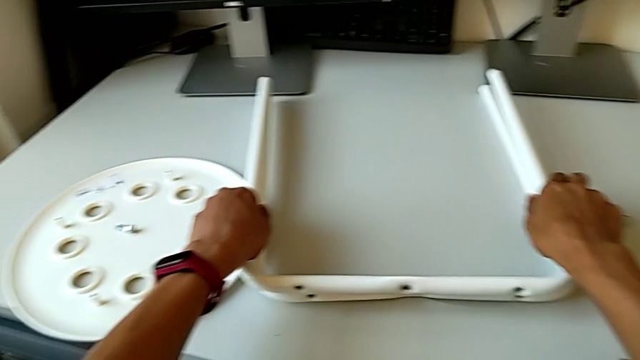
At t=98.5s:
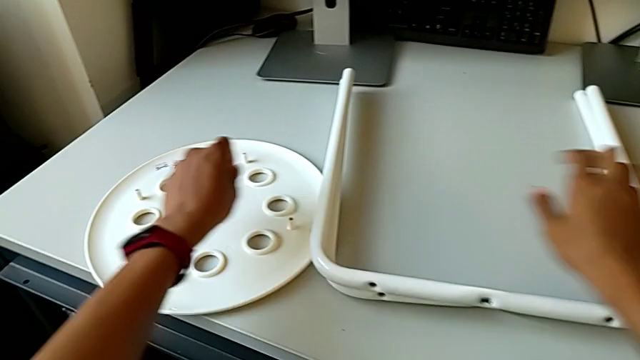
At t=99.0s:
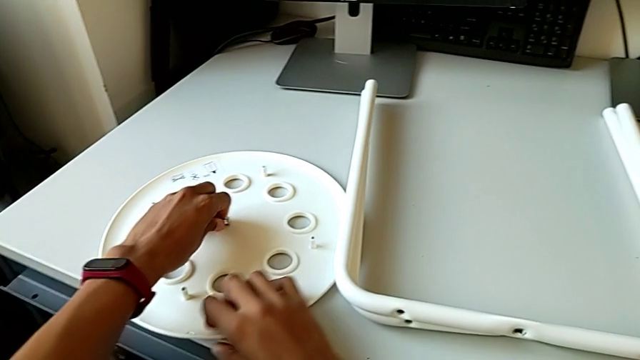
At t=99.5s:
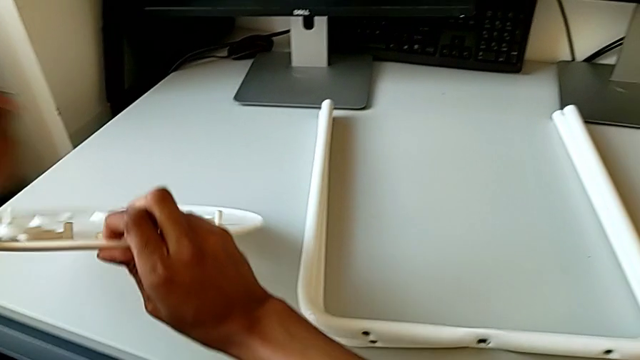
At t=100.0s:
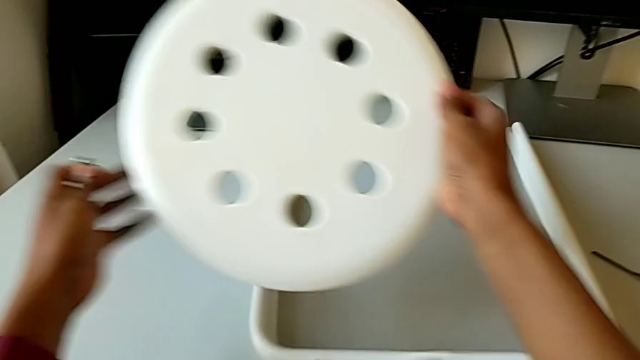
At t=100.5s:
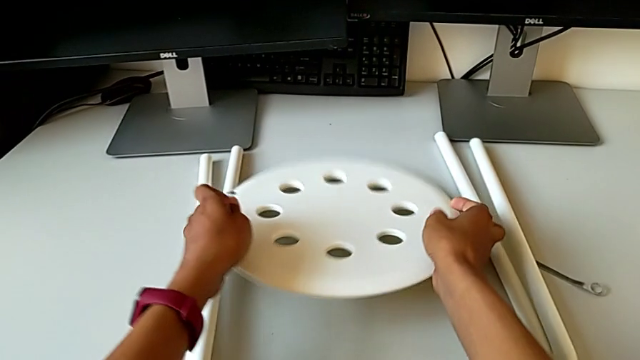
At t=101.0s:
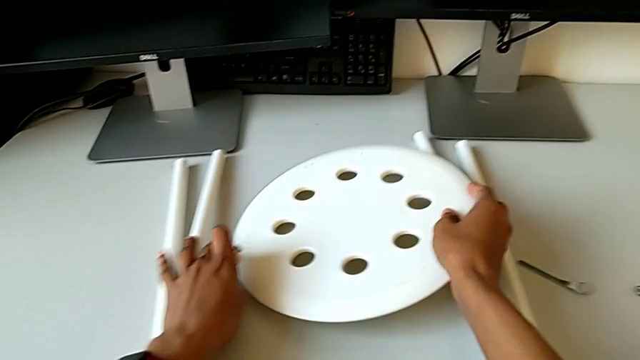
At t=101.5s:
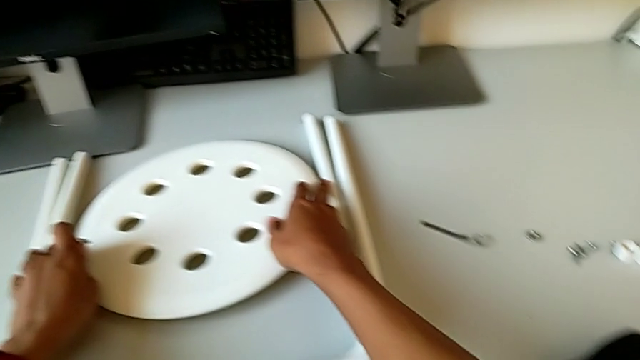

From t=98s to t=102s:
The camera wearer is disassembling the leg of the chair from the seat. They grab the middle bolt with the left hand, rotate the seat with the right hand and place the seat with the right hand.

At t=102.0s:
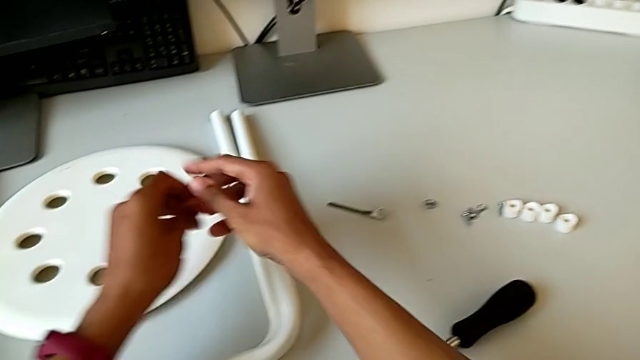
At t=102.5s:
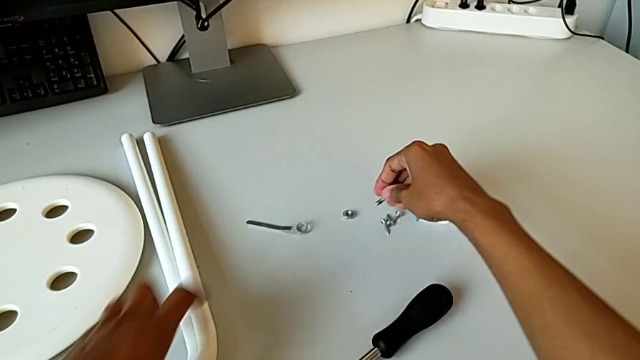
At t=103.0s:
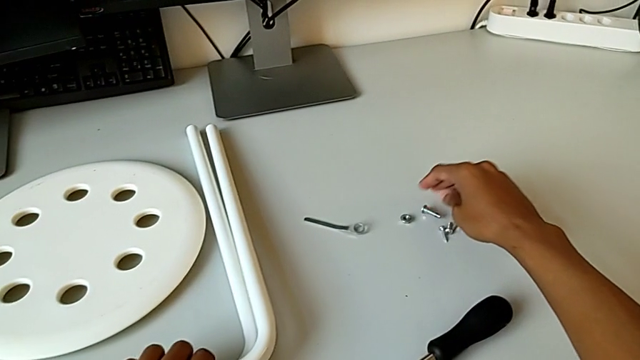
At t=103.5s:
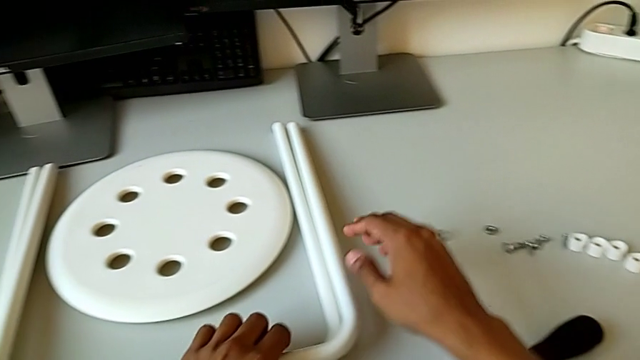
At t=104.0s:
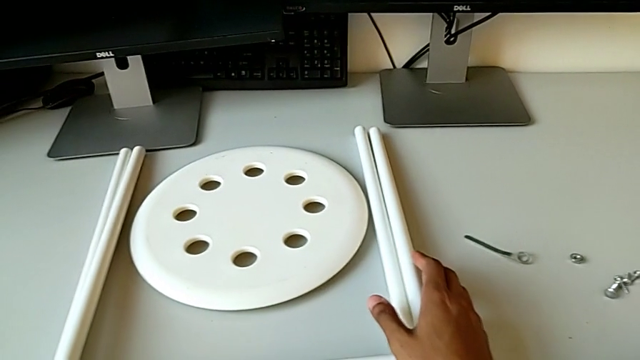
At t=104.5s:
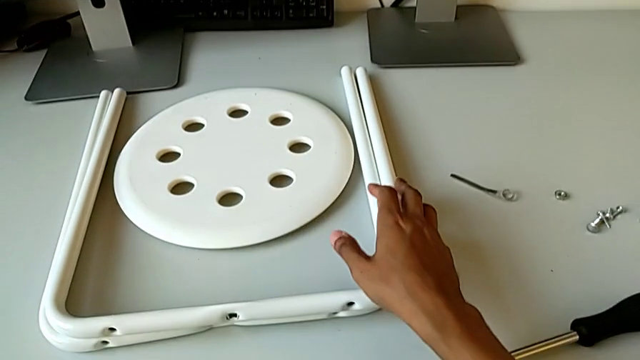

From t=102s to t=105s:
The camera wearer places the bolt. They place the middle bolt.
